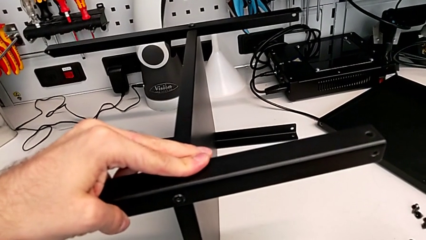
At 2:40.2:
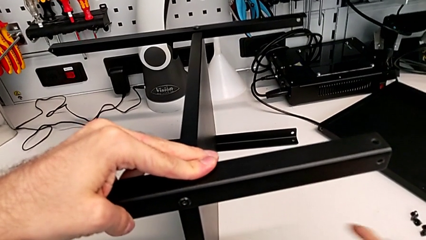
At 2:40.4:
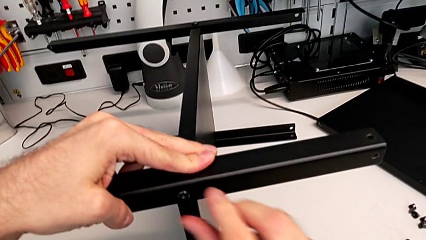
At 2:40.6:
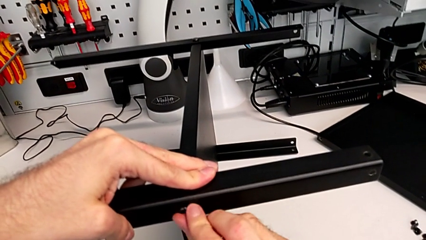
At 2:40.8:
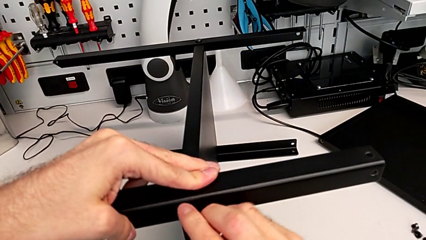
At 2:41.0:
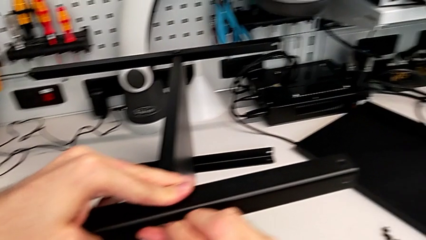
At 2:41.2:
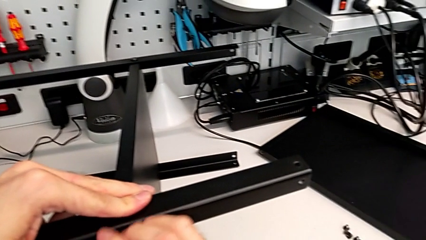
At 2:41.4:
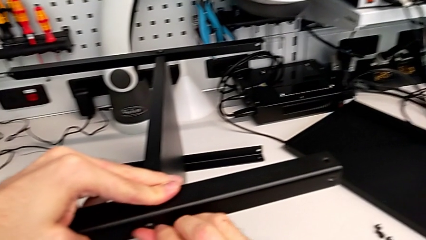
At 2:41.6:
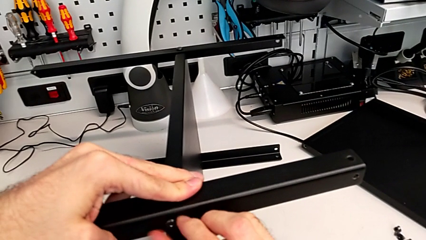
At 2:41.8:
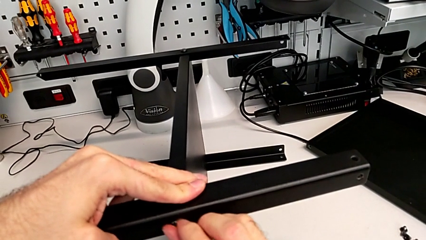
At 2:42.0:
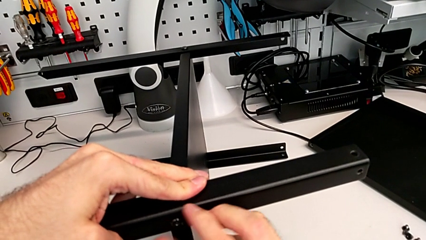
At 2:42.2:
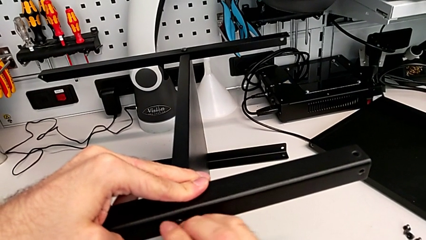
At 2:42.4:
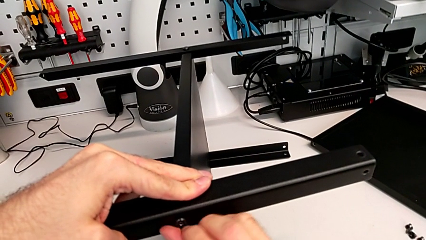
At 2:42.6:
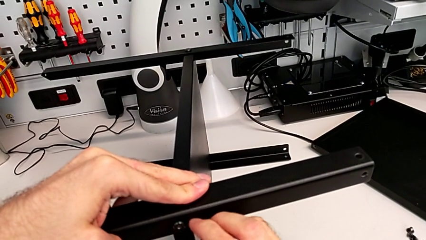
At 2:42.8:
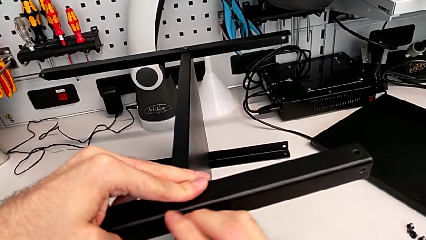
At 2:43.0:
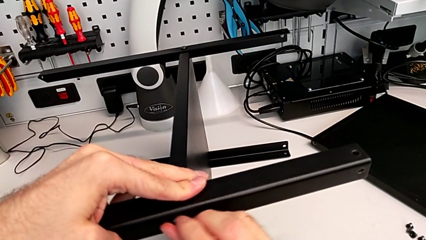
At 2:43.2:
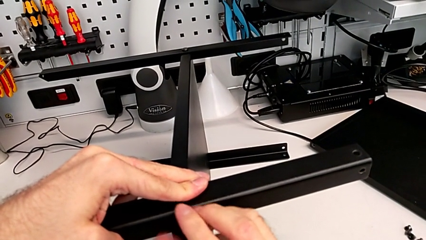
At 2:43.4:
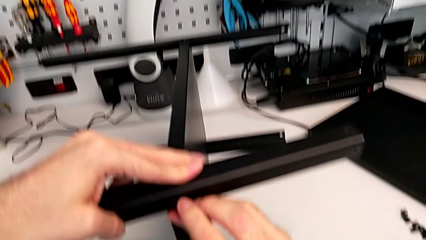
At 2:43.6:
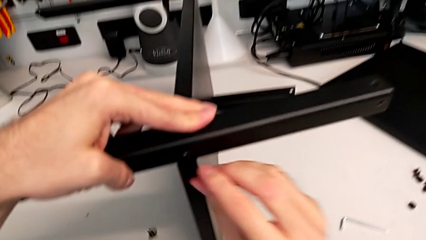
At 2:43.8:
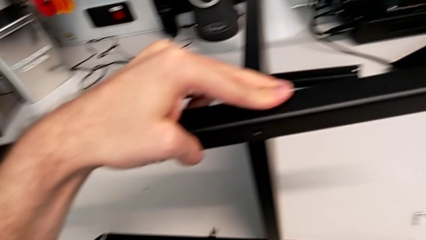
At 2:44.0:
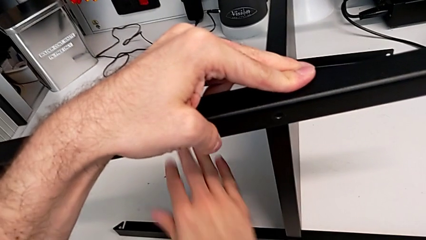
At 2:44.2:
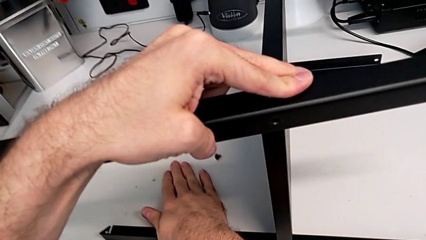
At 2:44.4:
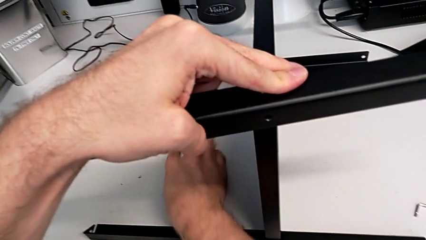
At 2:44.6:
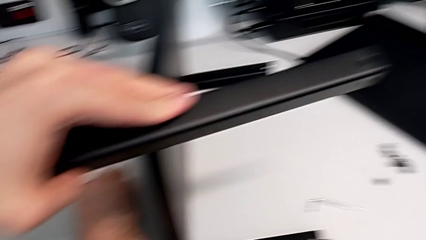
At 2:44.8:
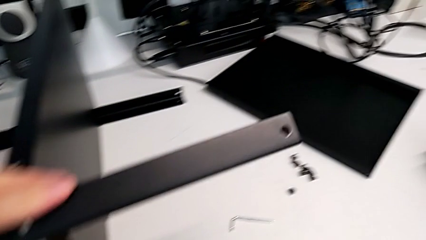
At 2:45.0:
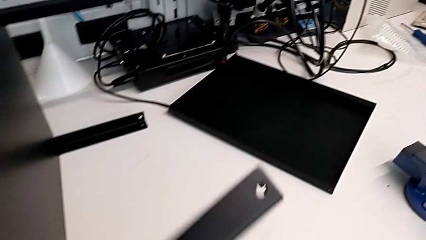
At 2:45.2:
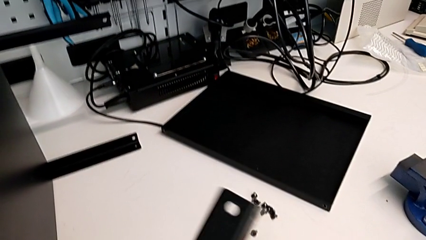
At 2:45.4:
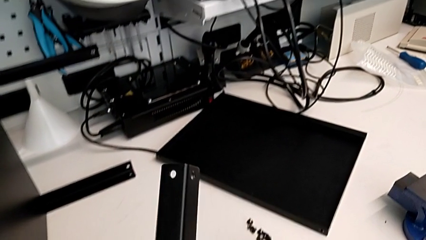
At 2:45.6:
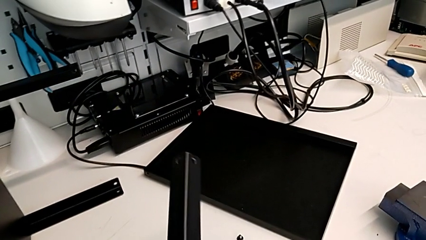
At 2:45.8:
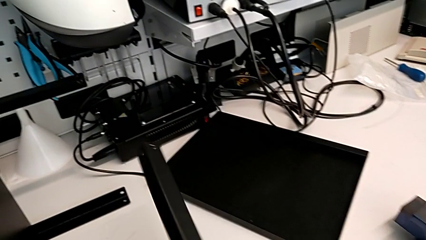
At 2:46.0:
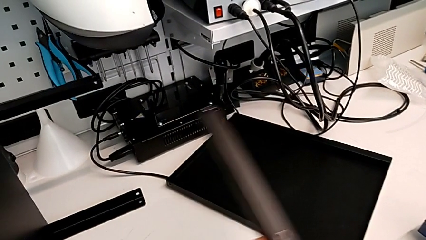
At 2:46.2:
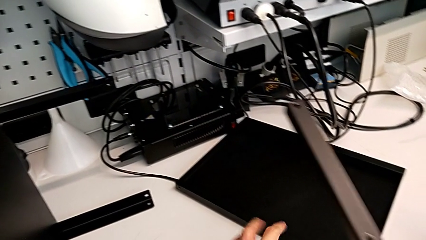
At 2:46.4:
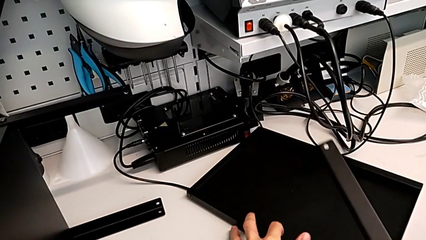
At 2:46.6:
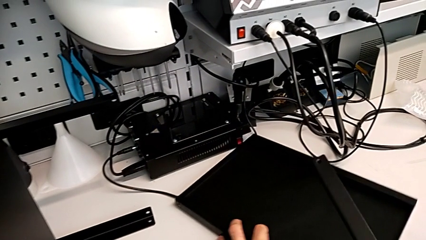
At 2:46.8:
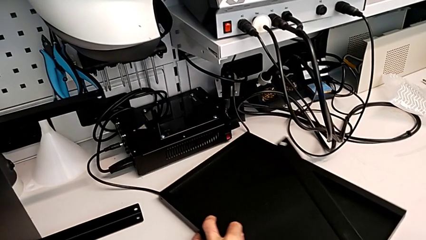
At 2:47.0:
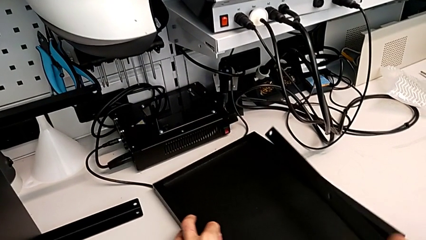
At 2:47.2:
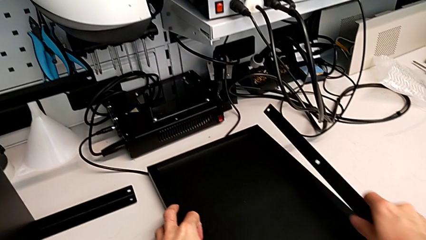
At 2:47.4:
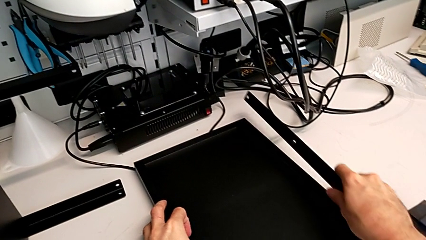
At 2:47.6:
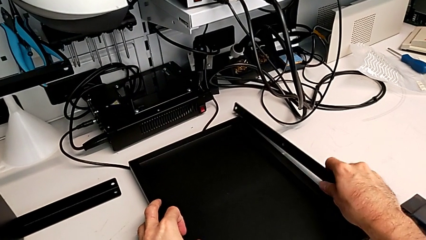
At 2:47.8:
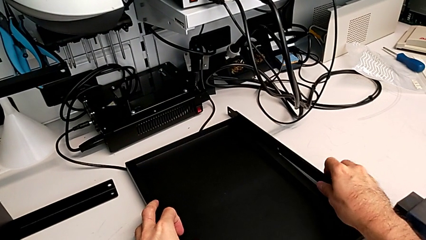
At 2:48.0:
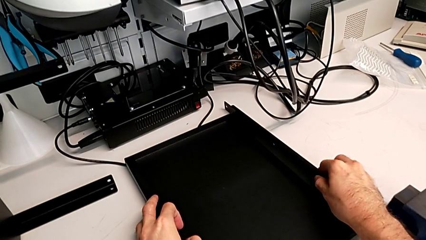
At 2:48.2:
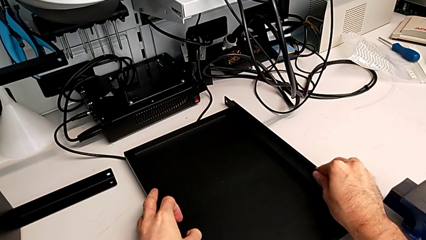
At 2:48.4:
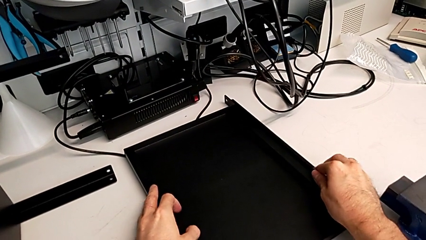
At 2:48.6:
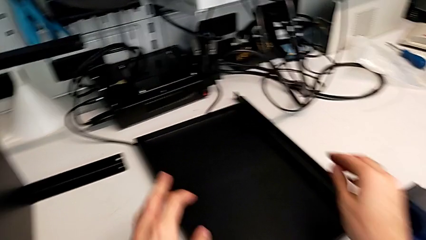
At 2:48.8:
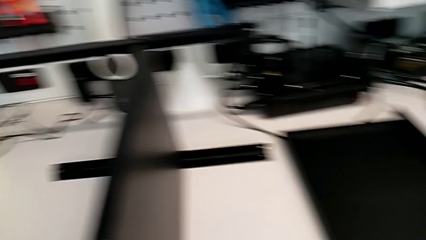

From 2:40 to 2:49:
The camera wearer is disassembling the first leg of the table. They place the Allen wrench, unscrew the hex socket head, grab it, wrongly drop it on the table, disassemble the first leg, place it and grab the nightstand.

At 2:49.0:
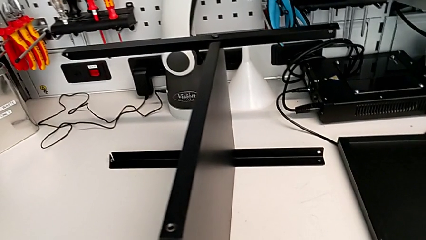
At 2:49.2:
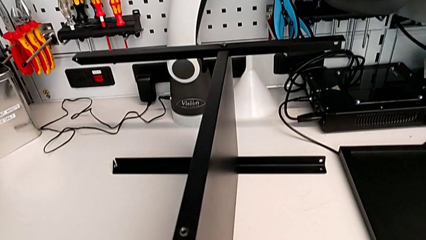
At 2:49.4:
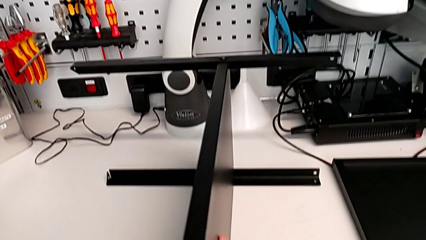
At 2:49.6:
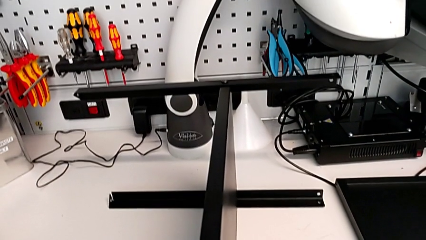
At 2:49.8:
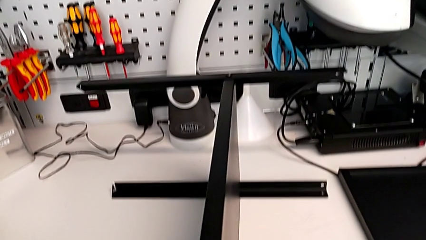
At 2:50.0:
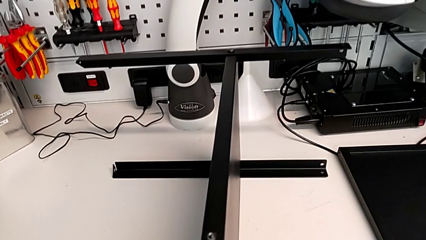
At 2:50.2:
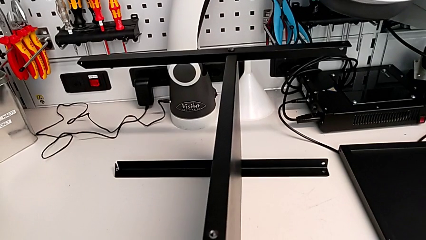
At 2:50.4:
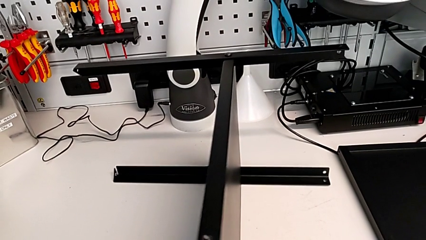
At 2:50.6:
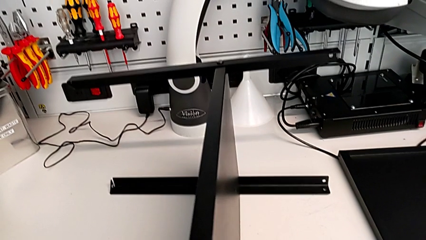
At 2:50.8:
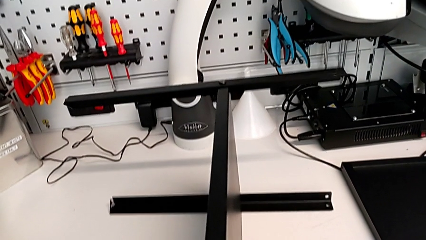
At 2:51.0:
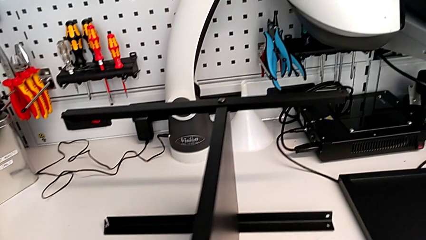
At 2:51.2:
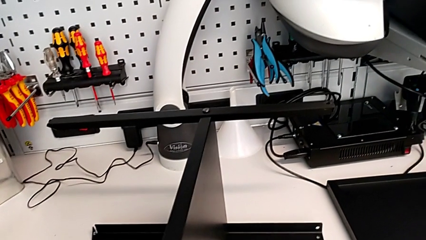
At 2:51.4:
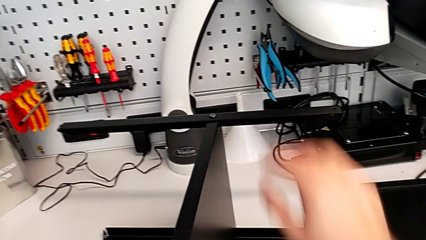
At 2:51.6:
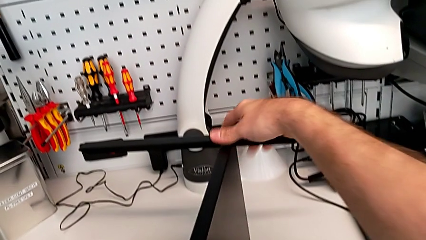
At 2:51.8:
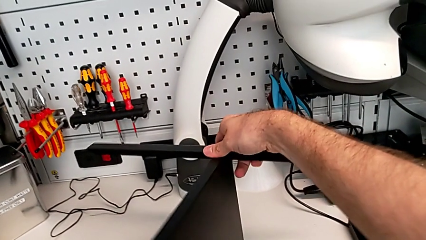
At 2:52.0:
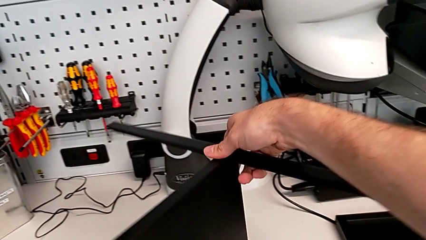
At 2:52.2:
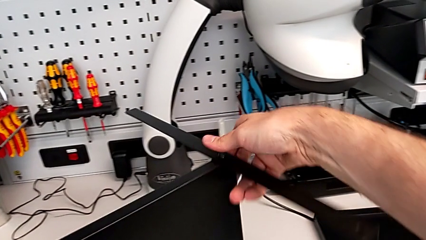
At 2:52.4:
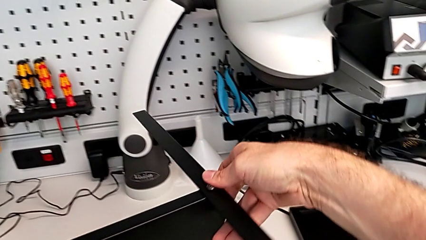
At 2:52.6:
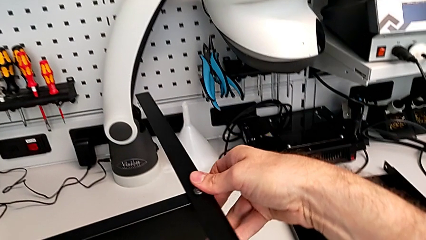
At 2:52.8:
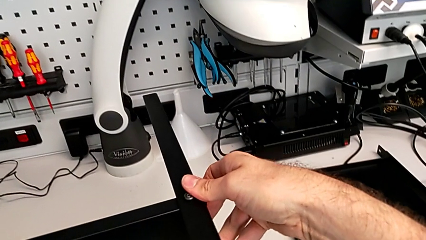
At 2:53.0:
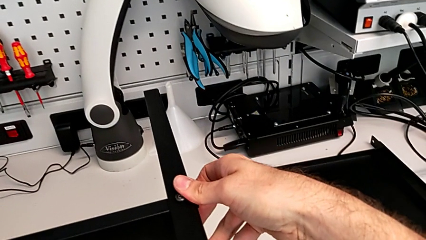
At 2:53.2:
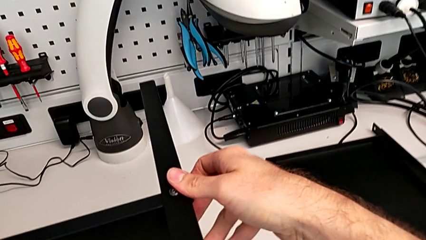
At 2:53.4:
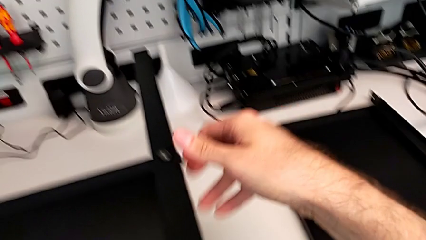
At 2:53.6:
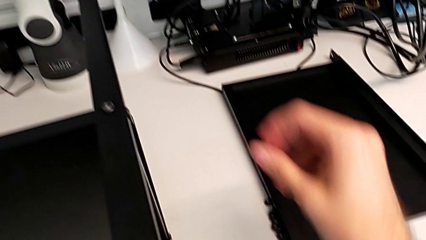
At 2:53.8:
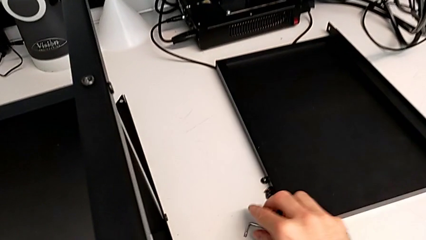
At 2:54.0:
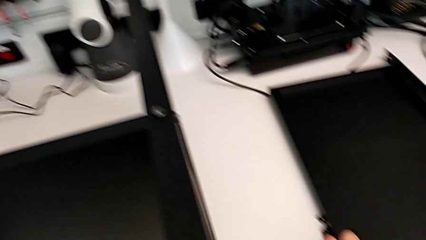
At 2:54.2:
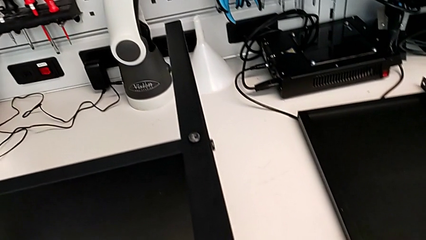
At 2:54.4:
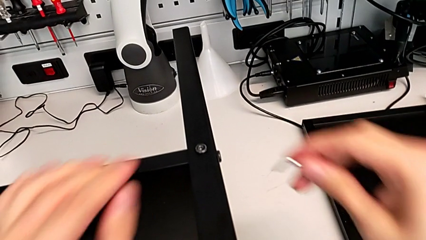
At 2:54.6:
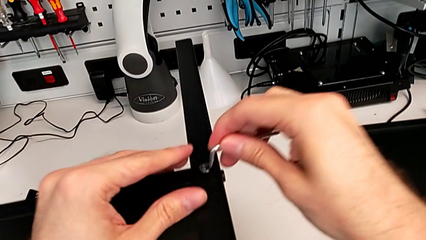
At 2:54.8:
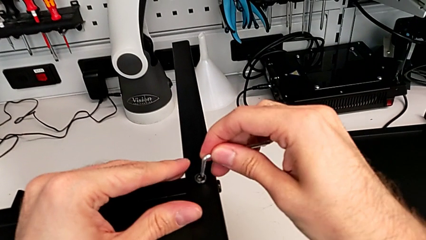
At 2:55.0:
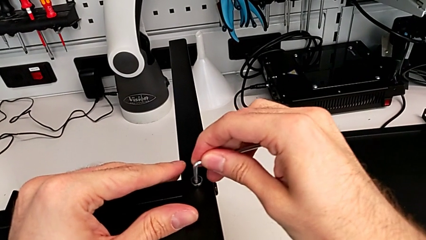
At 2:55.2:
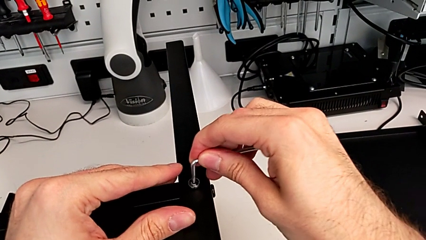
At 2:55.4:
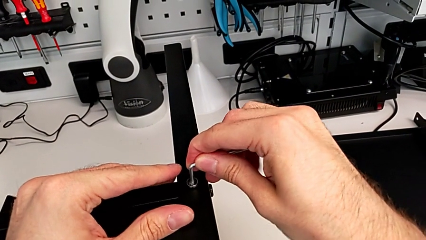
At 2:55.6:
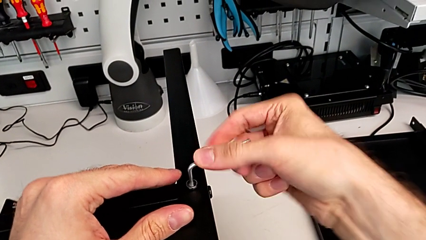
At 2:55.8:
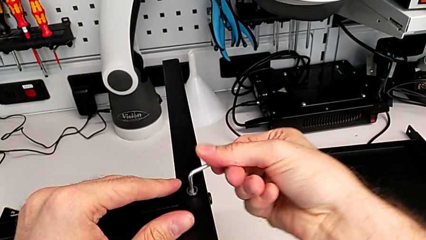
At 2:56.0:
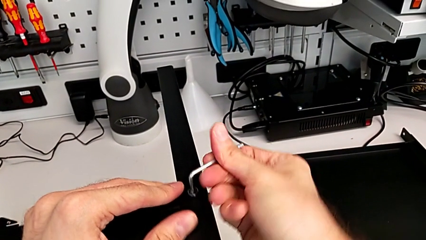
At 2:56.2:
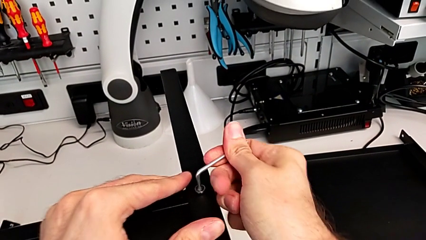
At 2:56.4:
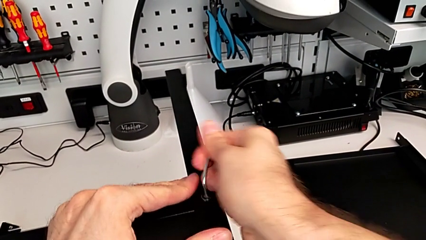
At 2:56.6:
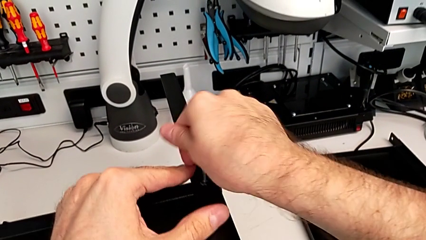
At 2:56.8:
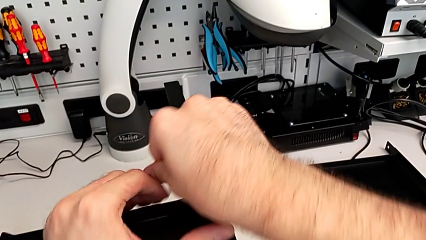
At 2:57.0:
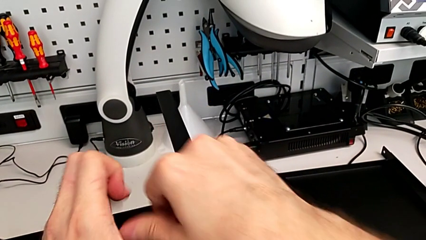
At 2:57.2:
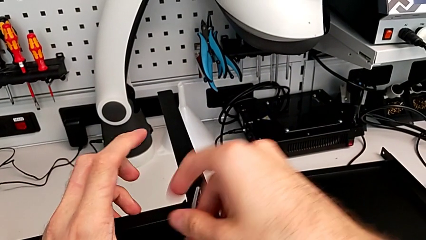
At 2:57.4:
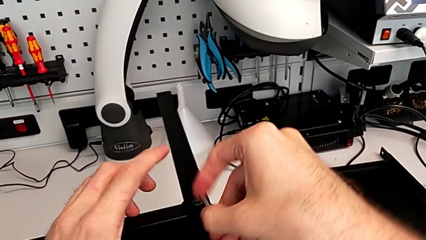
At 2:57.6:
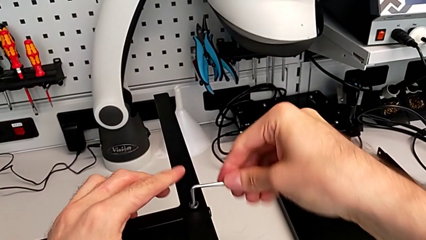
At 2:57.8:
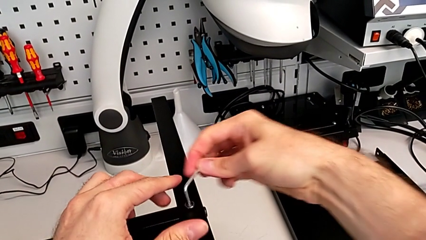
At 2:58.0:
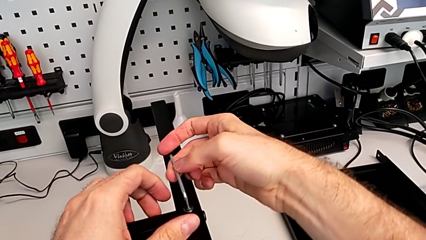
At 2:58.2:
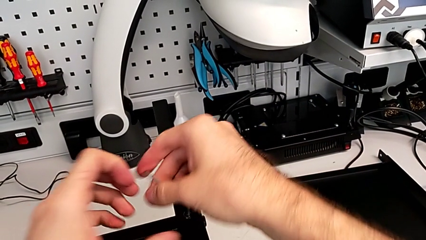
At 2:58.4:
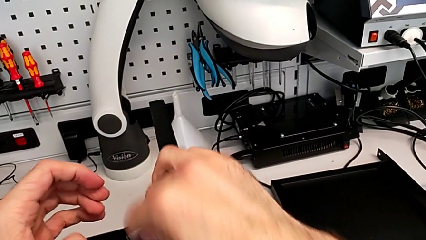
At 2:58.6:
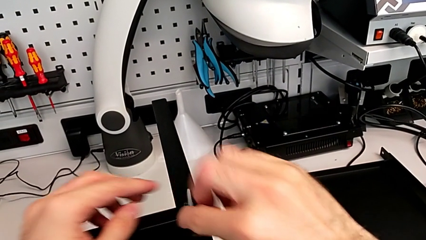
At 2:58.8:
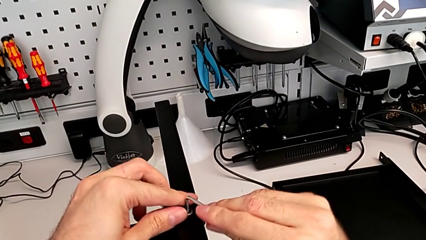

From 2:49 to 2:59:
The camera wearer is disassembling the second leg. They rotate the nightstand, grab the Allen wrench, insert it and unscrew the hex socket head.
